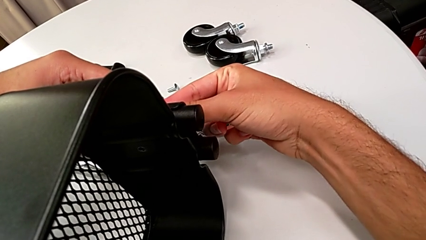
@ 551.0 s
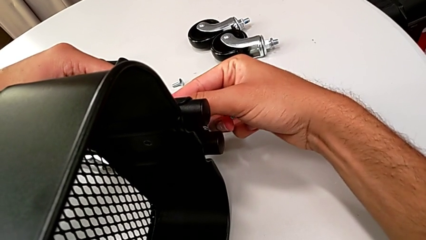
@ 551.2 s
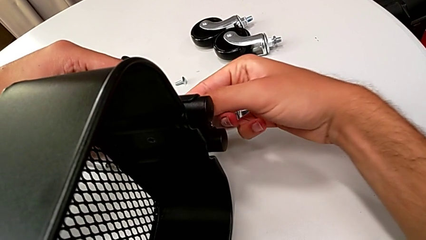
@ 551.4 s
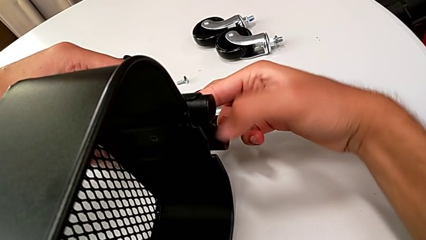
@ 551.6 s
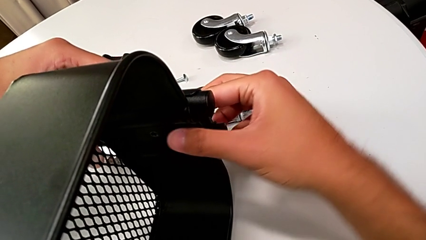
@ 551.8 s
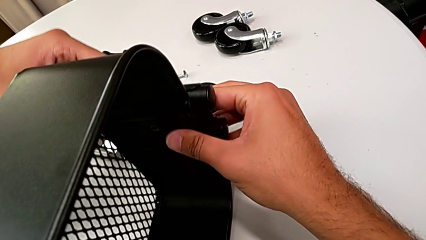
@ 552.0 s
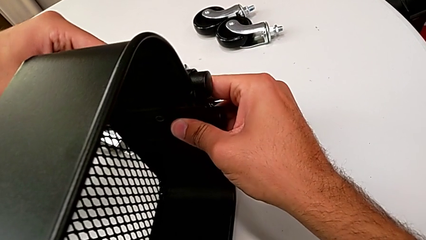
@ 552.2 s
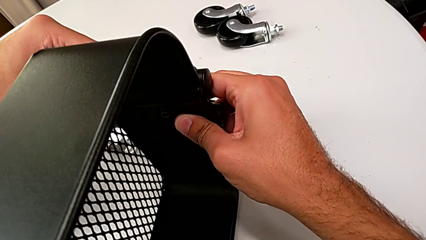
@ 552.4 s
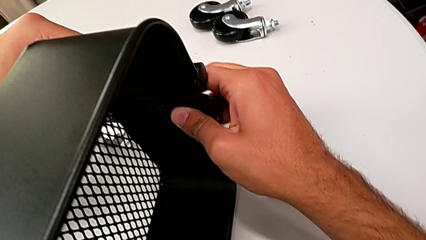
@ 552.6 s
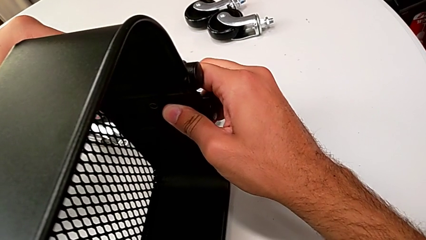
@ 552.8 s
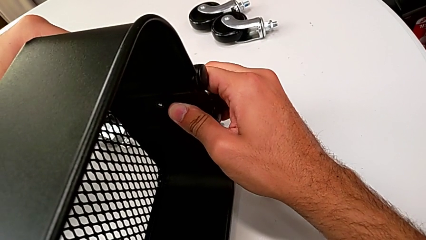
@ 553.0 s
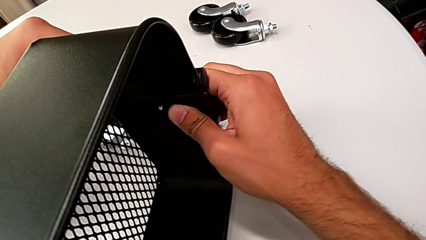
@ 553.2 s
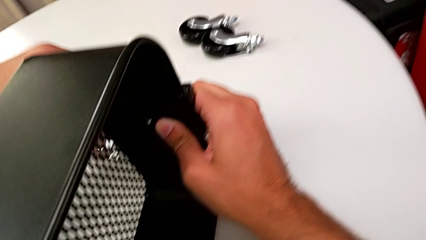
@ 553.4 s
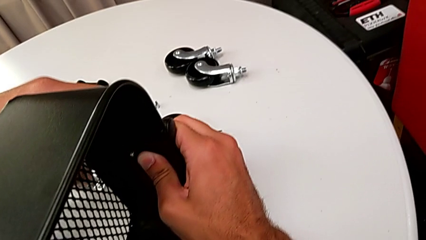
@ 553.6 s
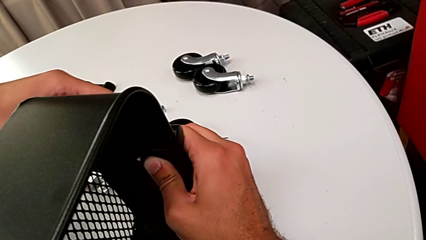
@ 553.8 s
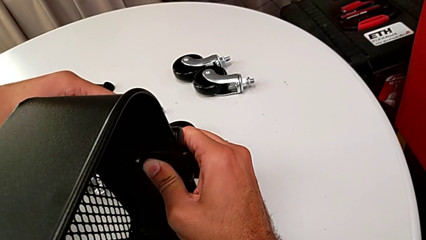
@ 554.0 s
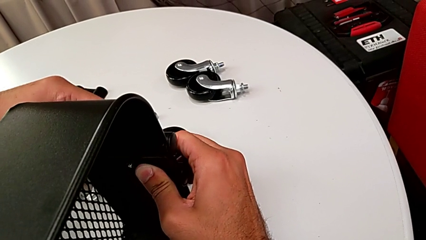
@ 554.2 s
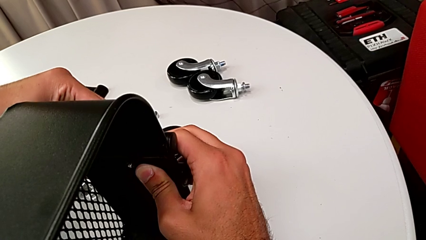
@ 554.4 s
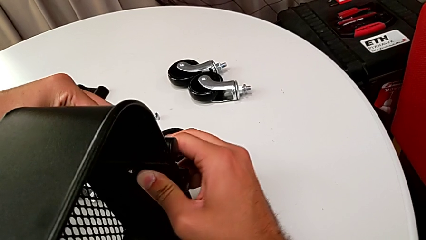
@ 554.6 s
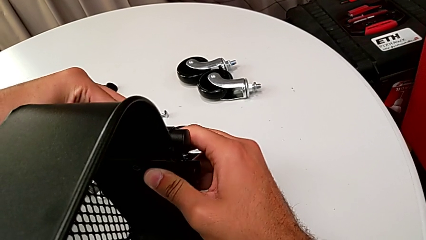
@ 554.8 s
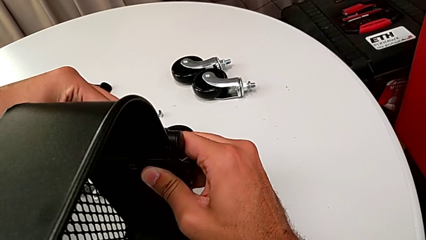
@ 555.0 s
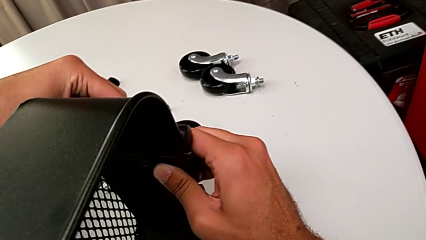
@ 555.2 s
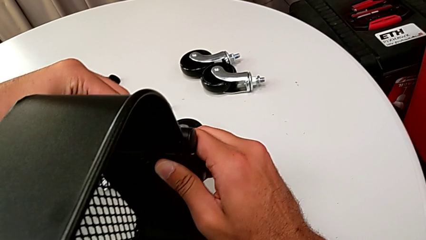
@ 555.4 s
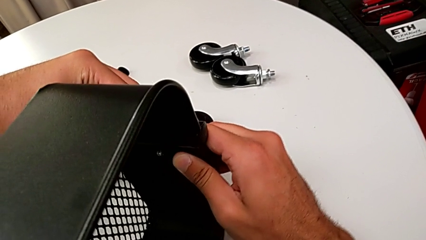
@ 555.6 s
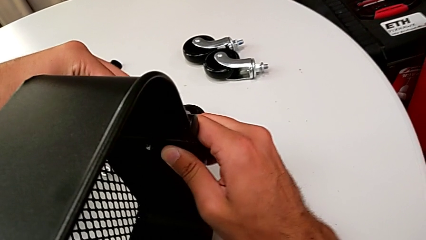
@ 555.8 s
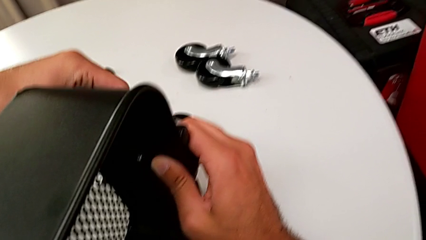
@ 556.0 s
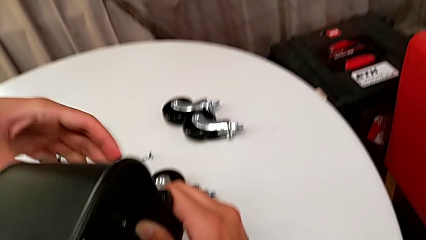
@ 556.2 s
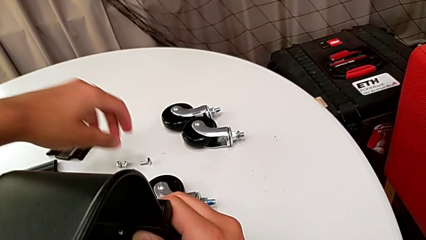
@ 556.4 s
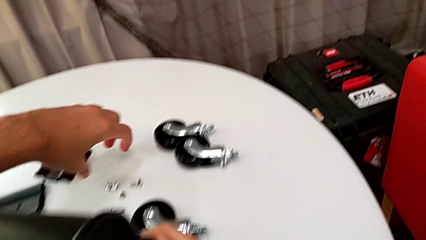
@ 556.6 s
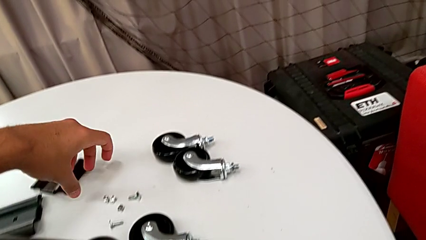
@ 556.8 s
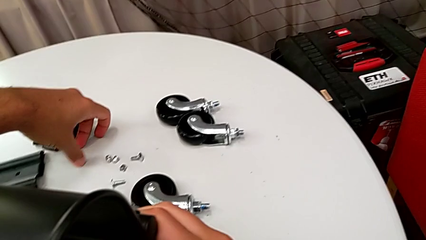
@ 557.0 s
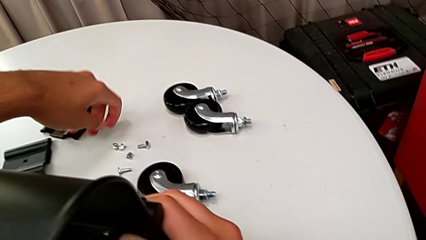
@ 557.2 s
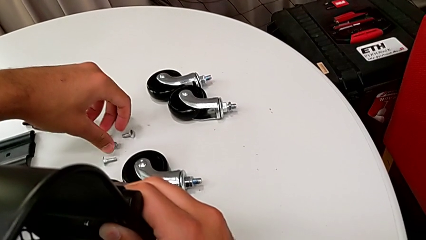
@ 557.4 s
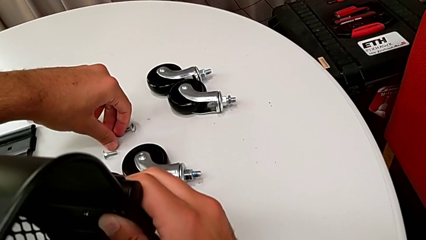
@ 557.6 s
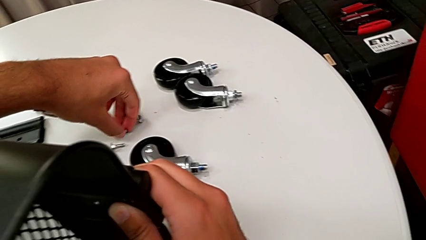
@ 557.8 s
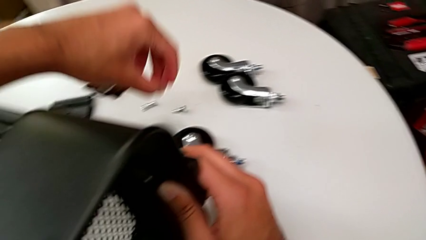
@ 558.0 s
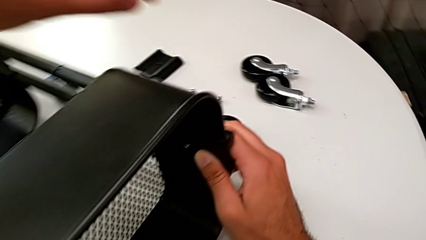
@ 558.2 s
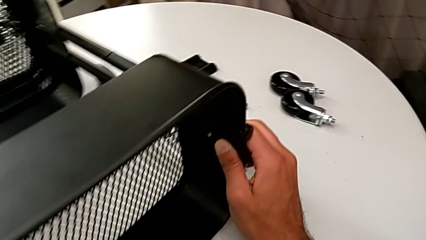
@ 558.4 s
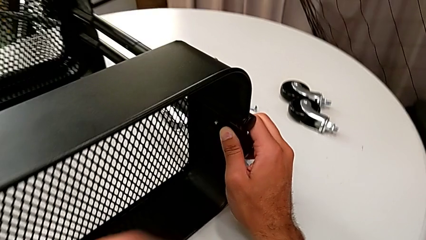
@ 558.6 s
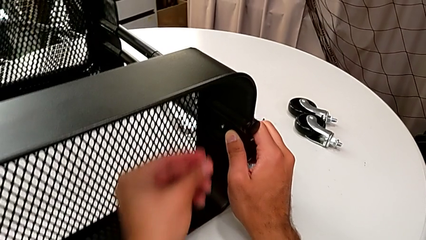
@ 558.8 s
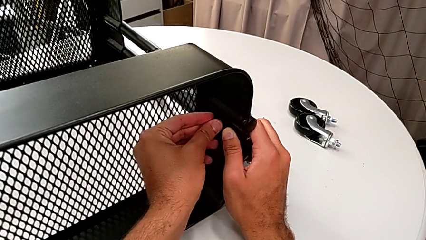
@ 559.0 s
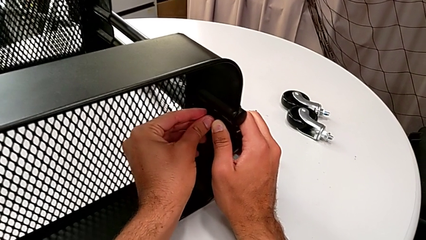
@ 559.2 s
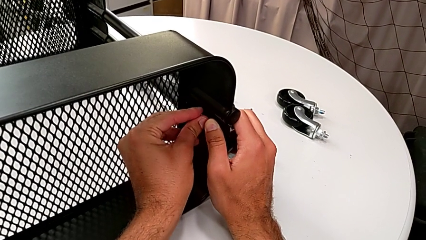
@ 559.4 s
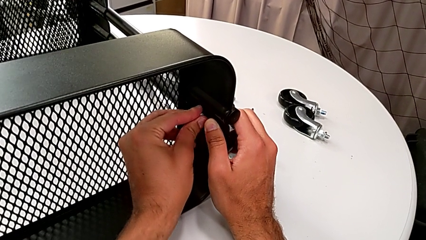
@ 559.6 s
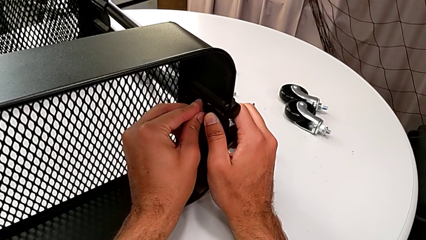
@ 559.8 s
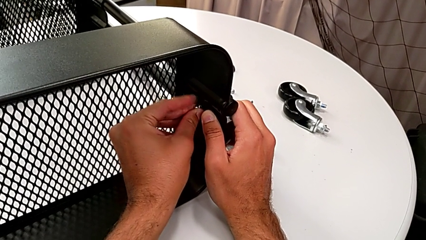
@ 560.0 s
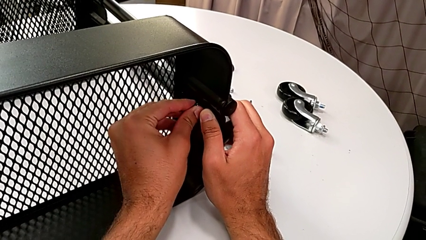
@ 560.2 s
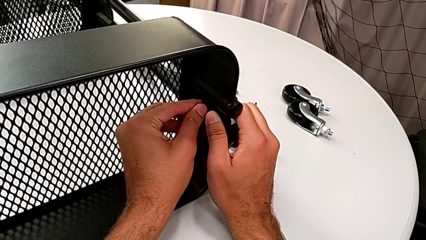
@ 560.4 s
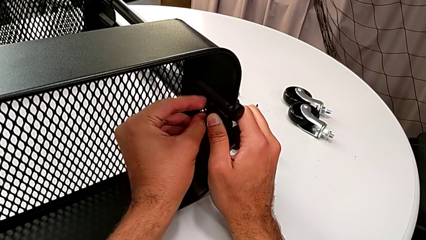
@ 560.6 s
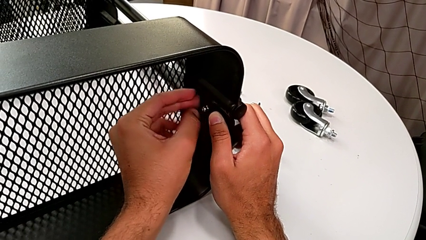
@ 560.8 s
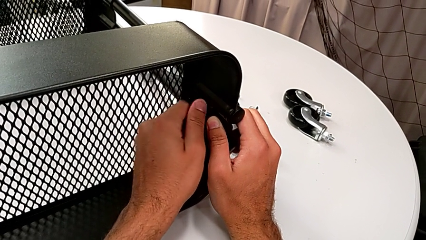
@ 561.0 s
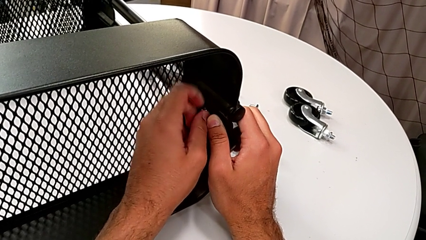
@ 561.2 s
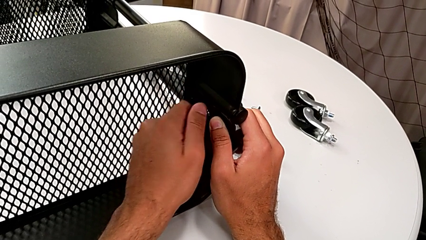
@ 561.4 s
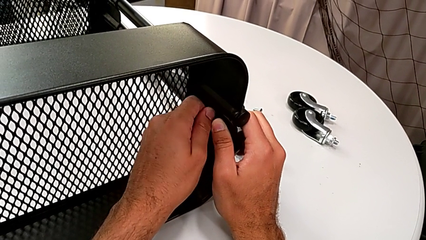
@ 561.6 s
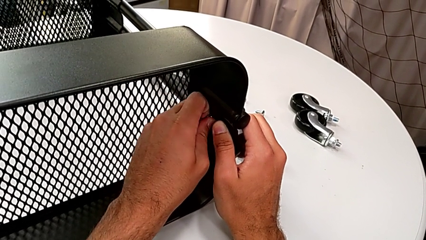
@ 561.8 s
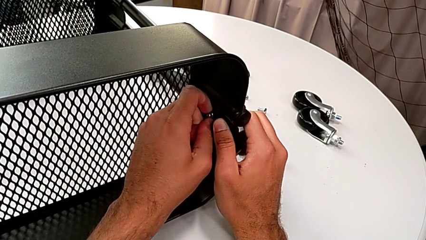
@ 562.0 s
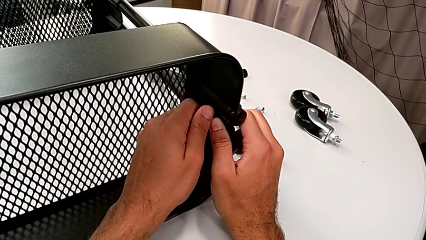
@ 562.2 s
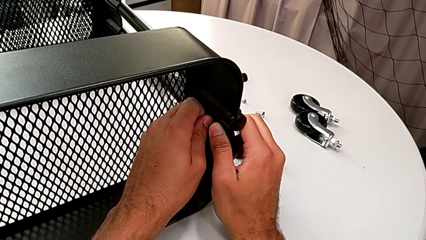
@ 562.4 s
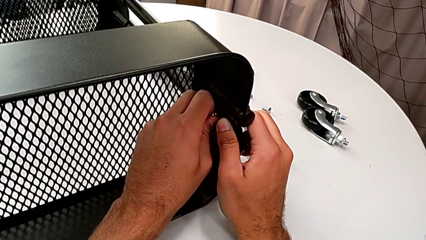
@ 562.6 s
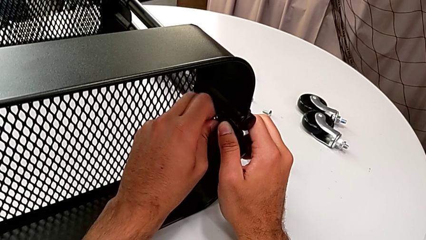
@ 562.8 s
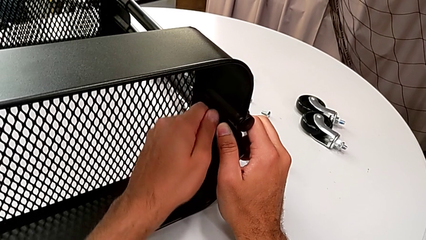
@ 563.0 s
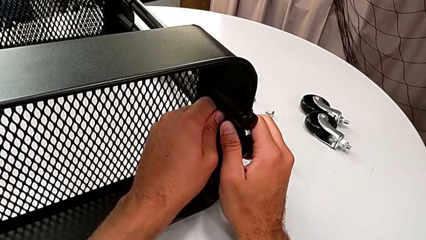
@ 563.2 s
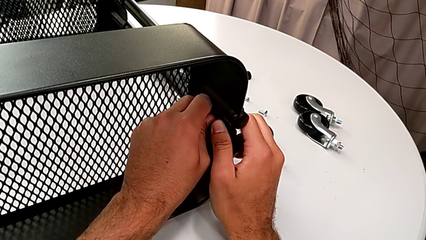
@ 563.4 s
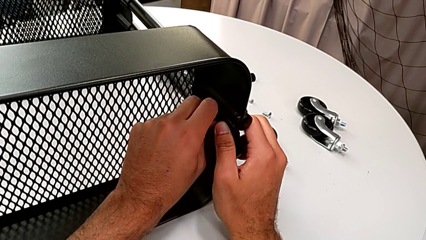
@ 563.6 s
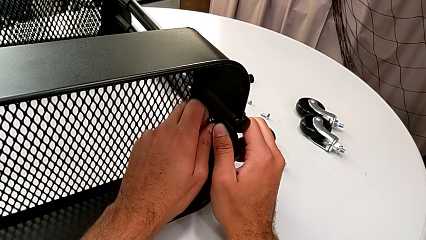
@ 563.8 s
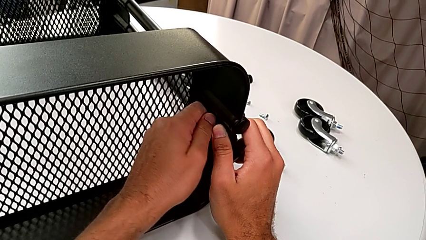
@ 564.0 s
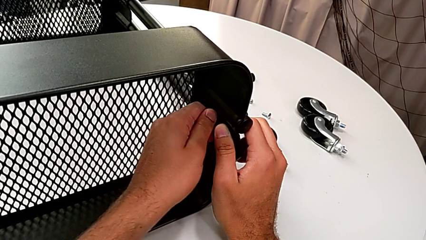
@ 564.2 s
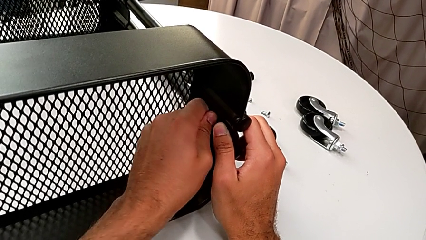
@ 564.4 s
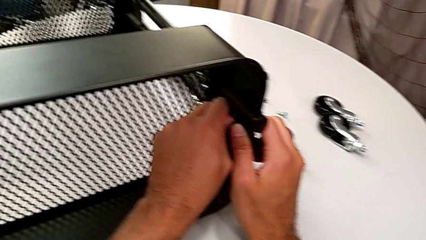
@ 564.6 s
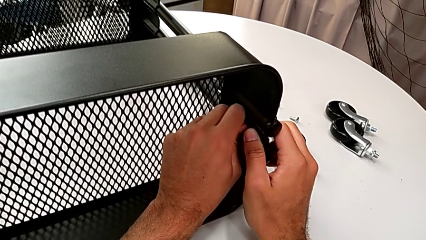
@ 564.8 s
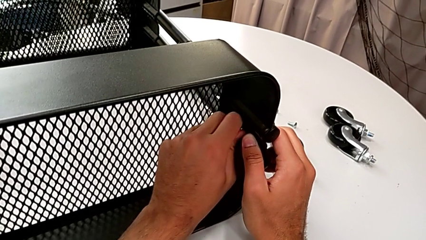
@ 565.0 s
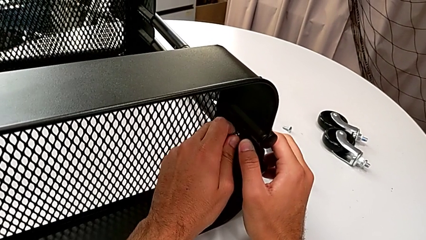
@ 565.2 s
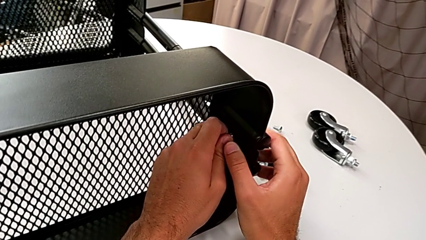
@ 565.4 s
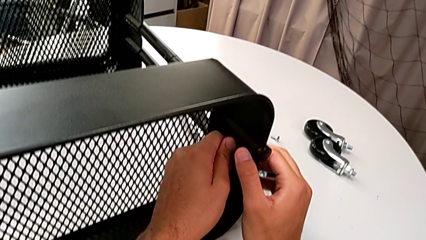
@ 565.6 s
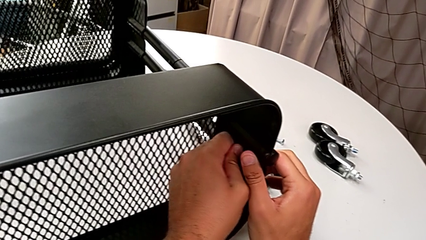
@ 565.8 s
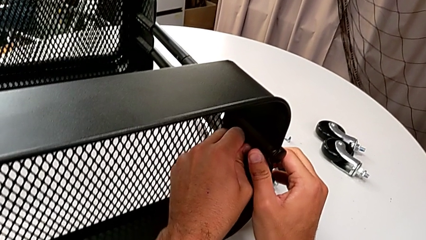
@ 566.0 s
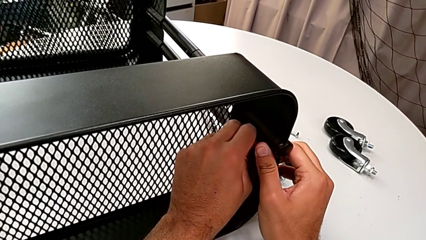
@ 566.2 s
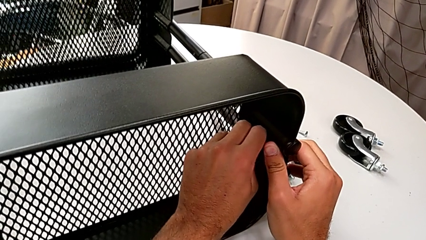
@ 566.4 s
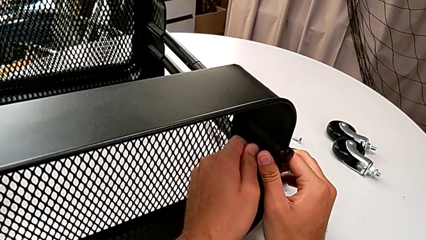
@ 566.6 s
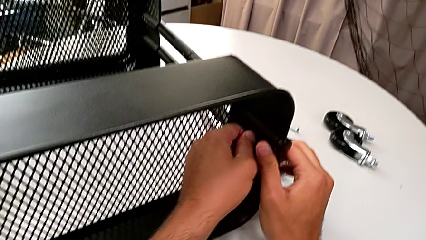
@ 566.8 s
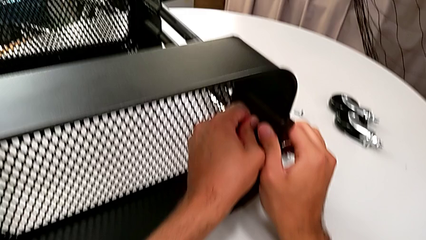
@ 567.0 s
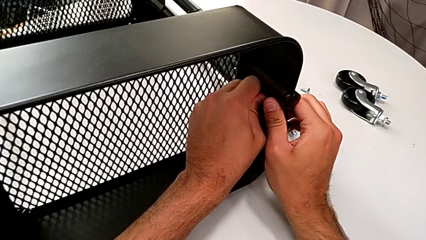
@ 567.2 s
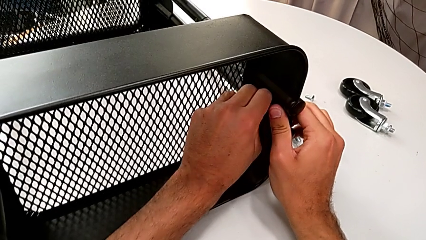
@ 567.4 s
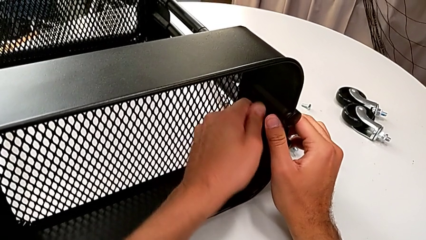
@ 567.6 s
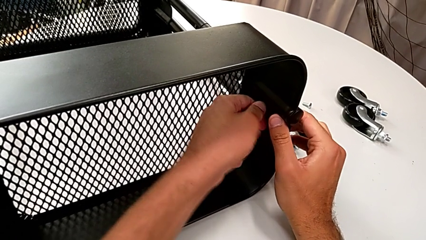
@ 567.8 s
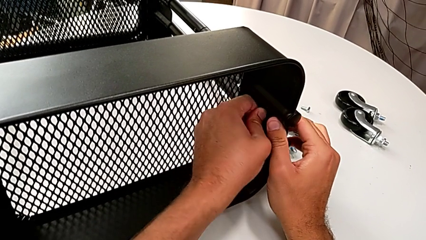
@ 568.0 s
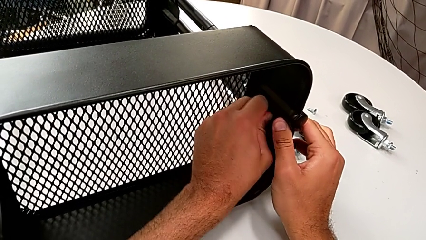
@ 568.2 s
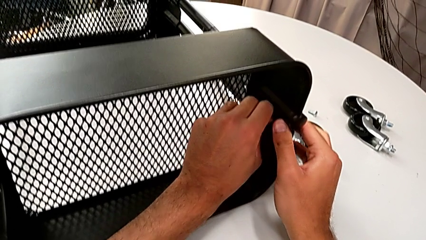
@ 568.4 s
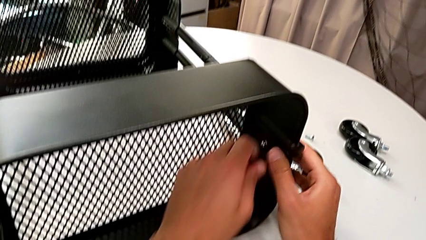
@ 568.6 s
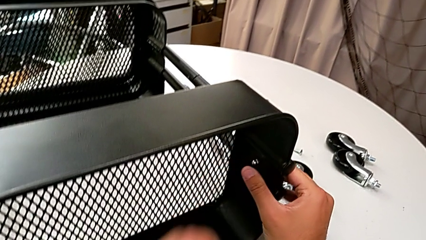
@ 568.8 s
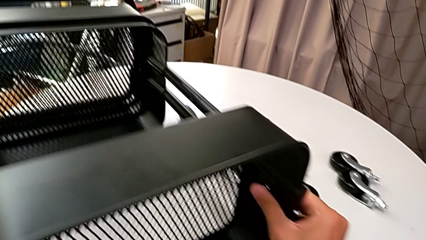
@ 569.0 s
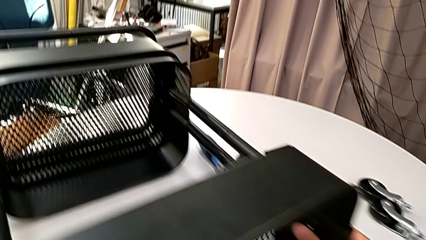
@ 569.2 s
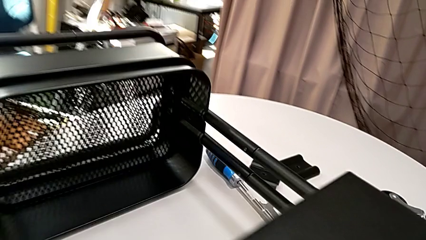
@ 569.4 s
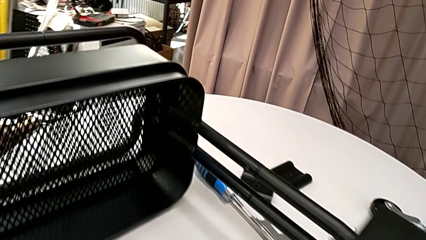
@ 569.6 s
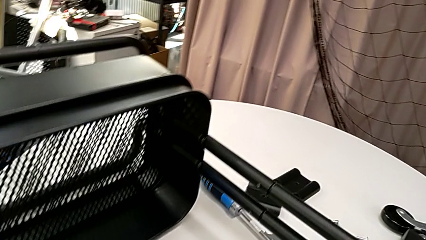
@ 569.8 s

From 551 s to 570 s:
The camera wearer is assembling the top grid tray. They insert the screw, grab the hexagon cap nut and screw it.
